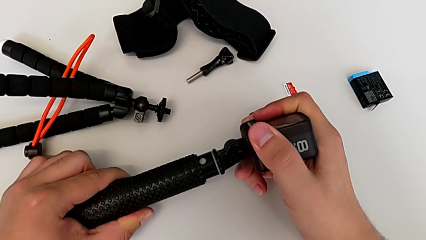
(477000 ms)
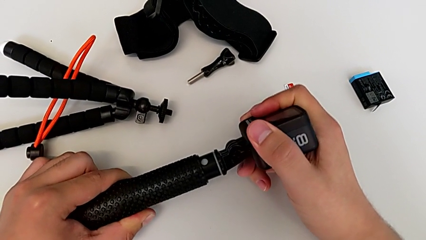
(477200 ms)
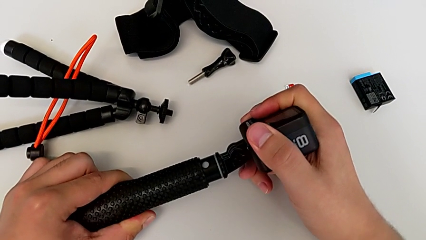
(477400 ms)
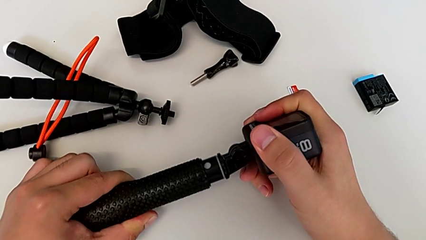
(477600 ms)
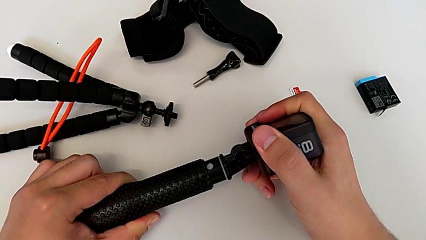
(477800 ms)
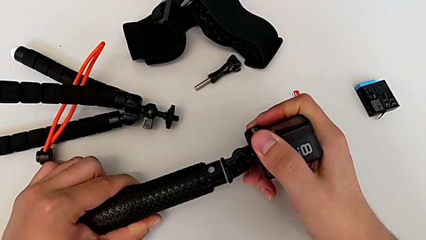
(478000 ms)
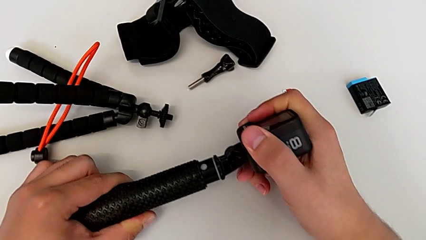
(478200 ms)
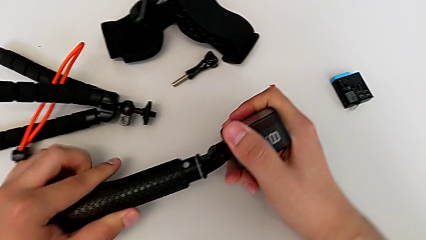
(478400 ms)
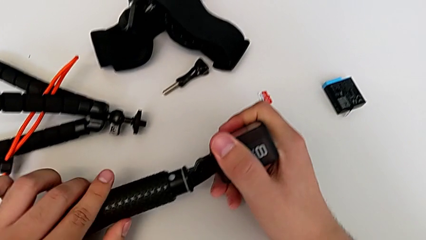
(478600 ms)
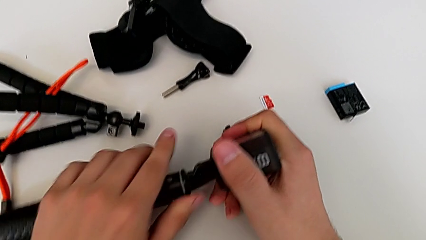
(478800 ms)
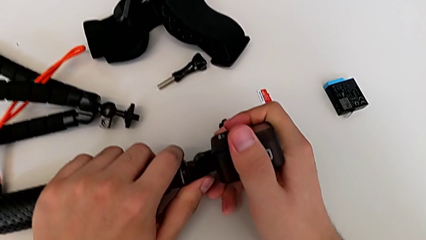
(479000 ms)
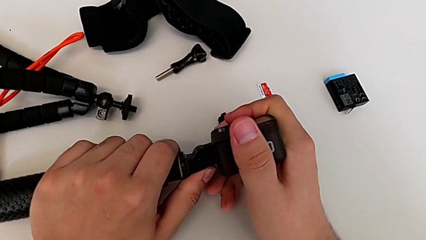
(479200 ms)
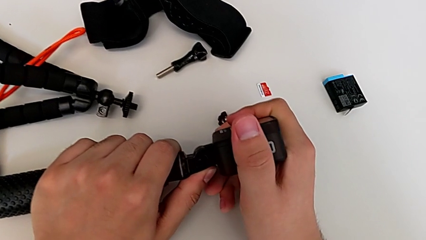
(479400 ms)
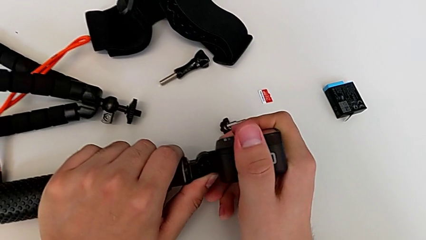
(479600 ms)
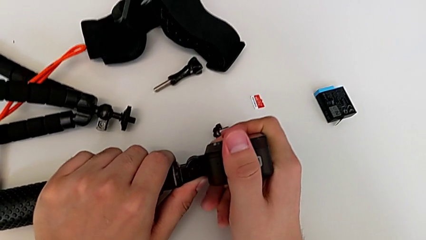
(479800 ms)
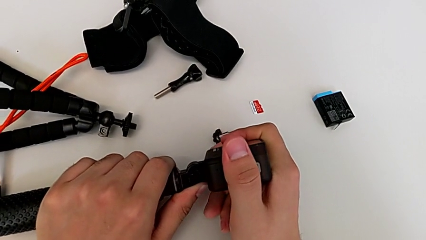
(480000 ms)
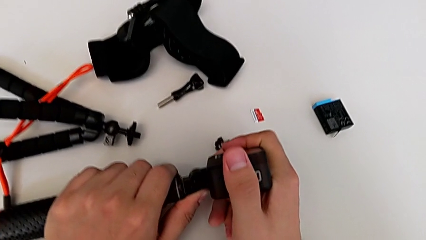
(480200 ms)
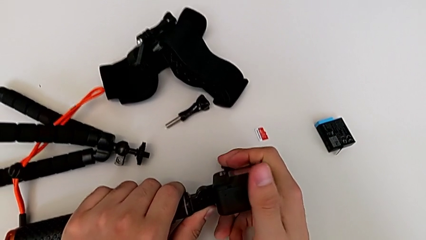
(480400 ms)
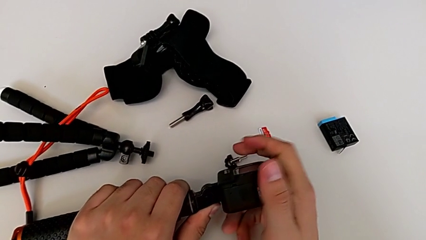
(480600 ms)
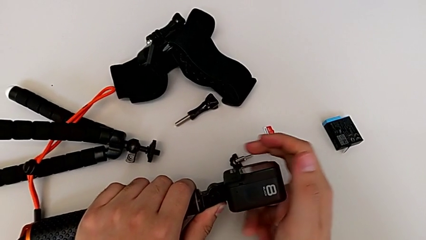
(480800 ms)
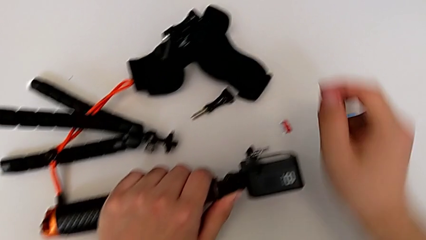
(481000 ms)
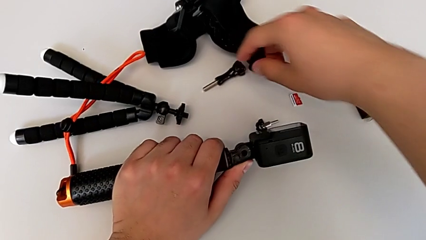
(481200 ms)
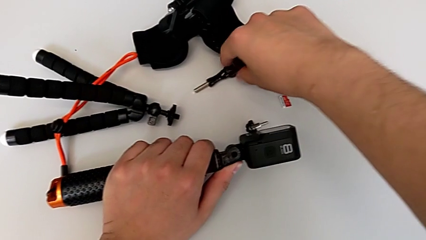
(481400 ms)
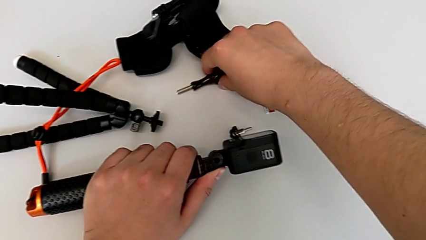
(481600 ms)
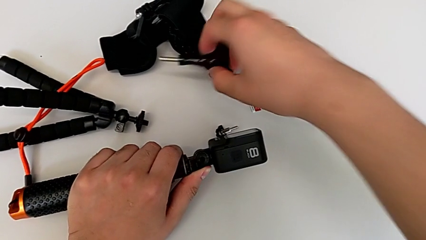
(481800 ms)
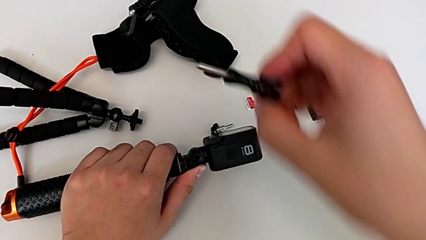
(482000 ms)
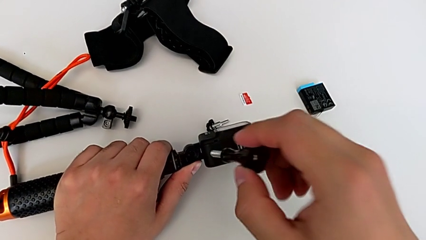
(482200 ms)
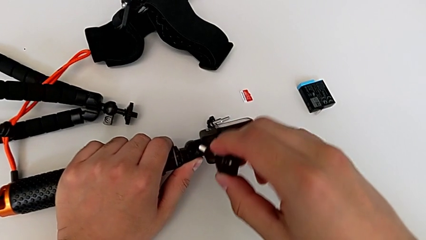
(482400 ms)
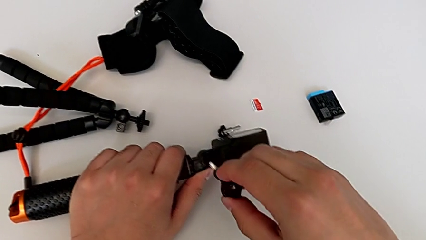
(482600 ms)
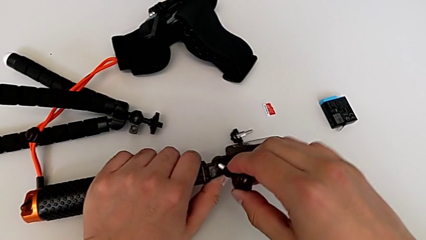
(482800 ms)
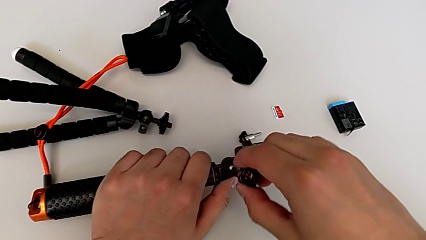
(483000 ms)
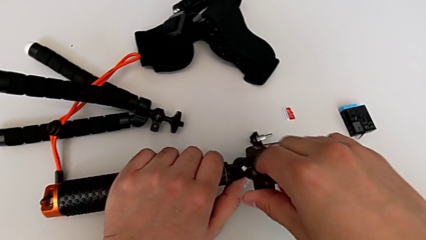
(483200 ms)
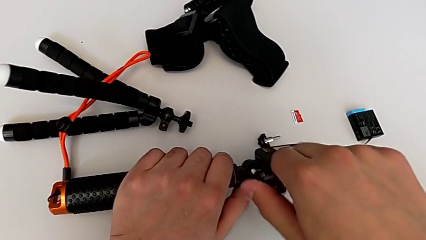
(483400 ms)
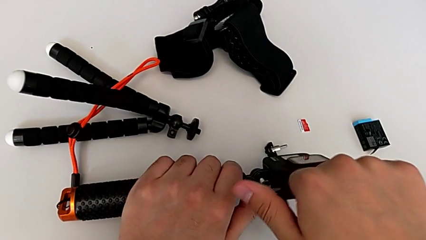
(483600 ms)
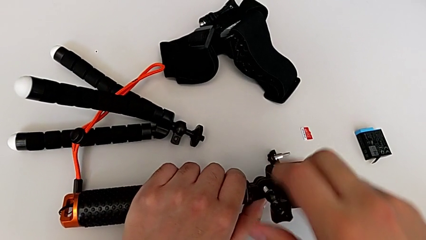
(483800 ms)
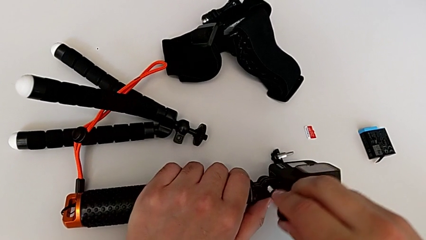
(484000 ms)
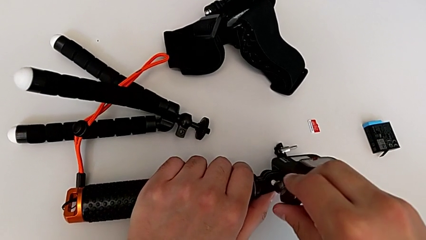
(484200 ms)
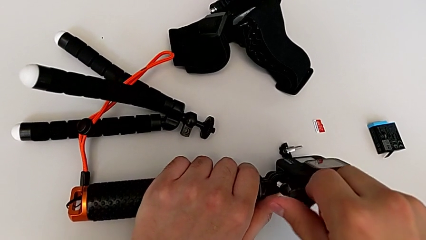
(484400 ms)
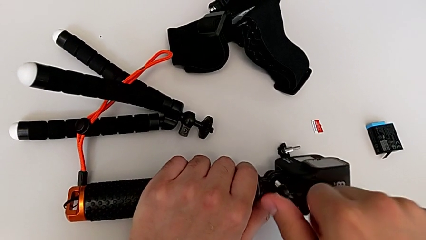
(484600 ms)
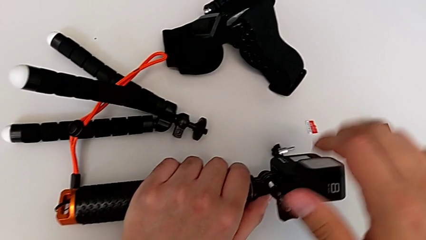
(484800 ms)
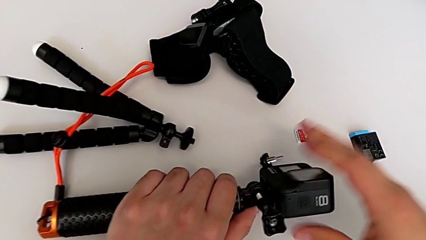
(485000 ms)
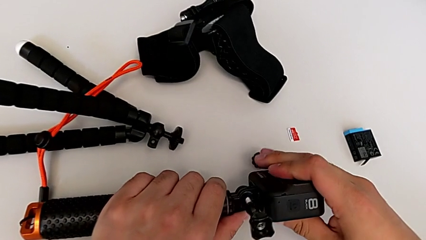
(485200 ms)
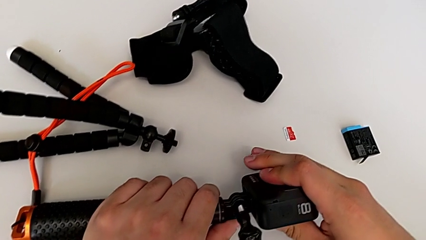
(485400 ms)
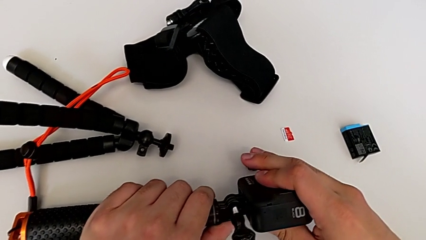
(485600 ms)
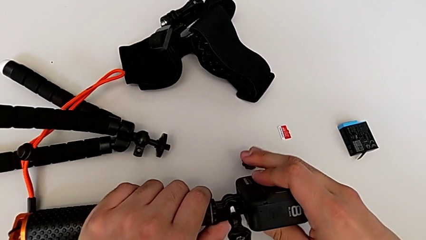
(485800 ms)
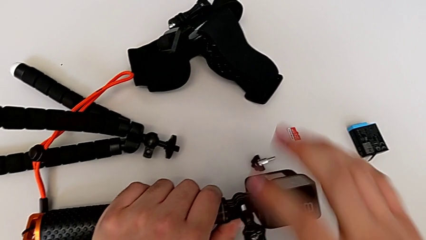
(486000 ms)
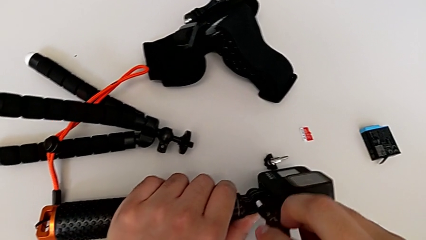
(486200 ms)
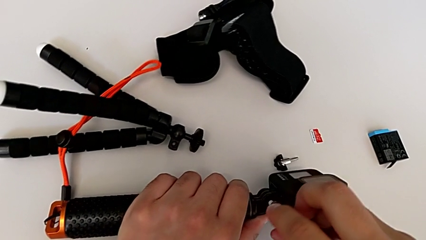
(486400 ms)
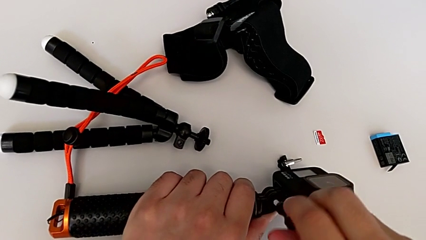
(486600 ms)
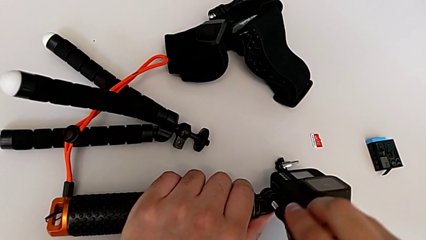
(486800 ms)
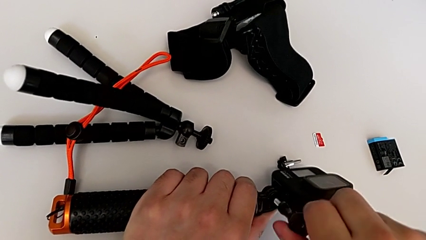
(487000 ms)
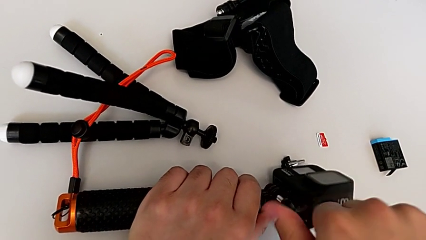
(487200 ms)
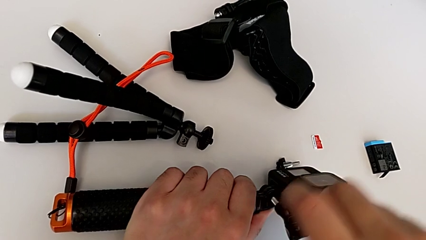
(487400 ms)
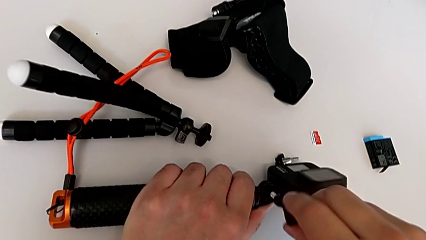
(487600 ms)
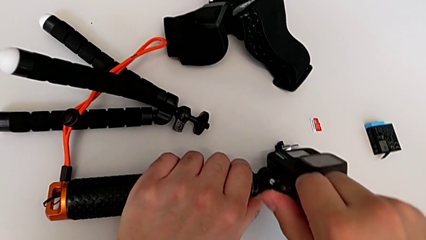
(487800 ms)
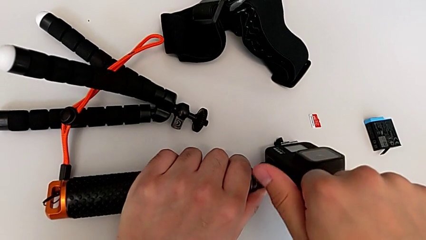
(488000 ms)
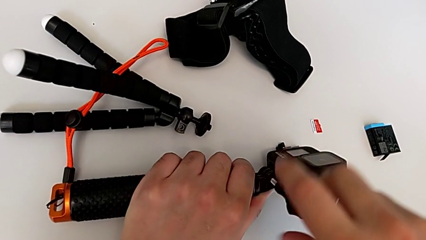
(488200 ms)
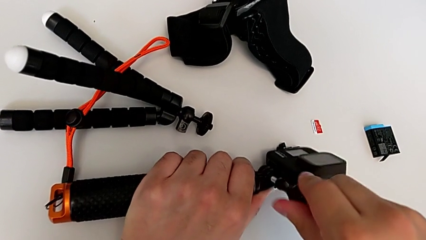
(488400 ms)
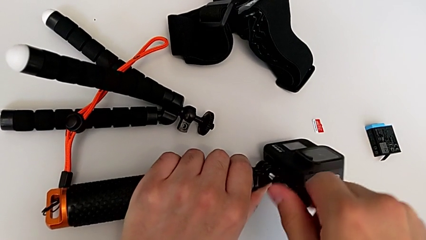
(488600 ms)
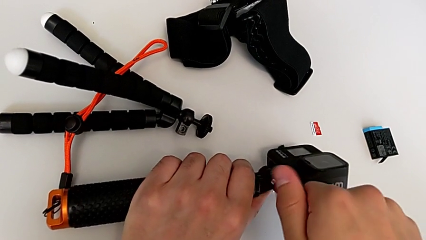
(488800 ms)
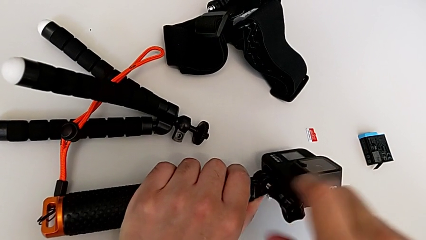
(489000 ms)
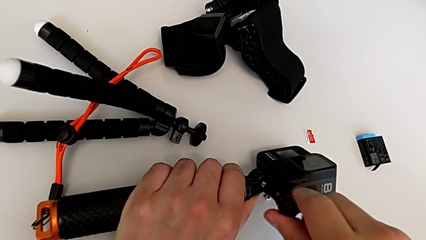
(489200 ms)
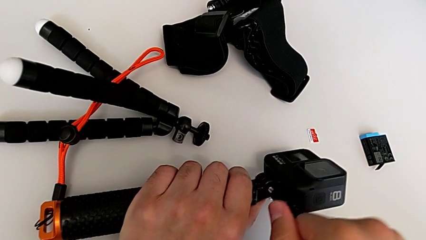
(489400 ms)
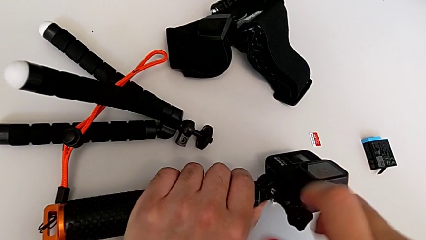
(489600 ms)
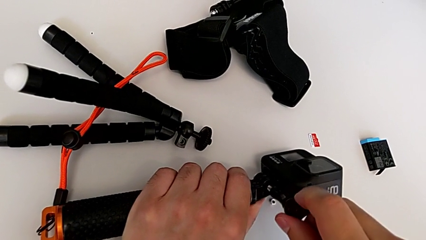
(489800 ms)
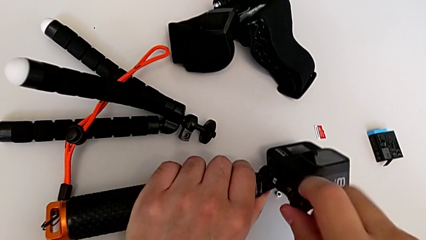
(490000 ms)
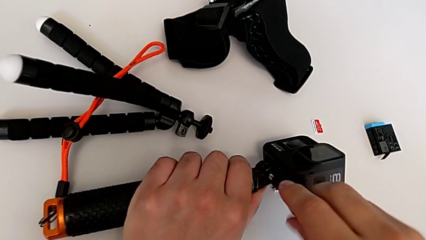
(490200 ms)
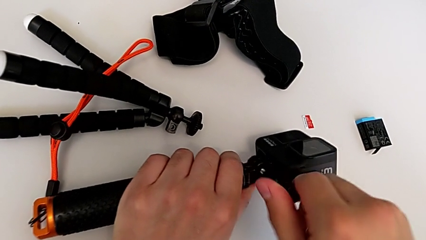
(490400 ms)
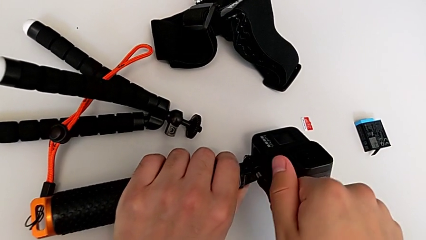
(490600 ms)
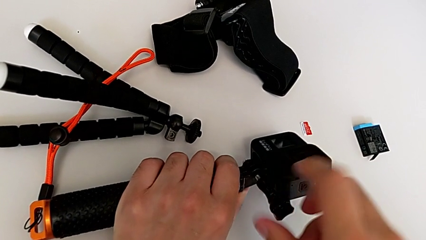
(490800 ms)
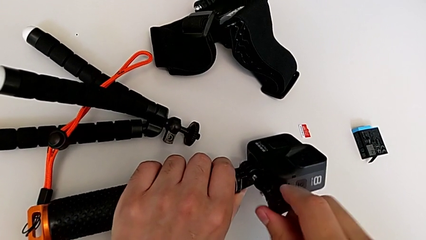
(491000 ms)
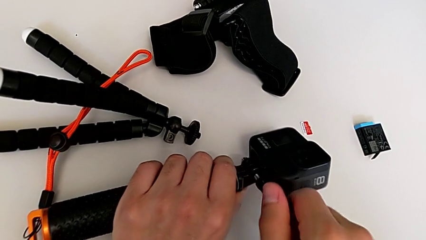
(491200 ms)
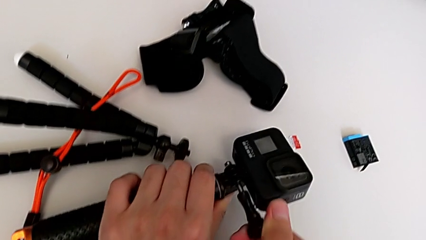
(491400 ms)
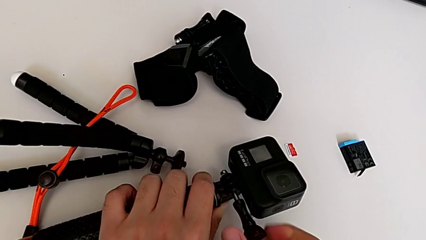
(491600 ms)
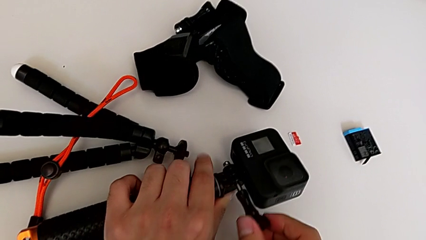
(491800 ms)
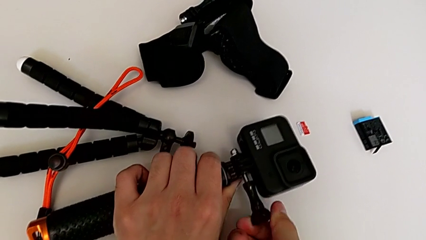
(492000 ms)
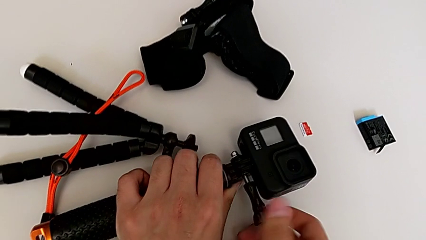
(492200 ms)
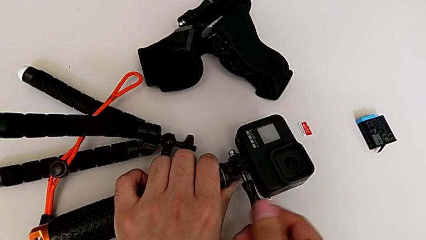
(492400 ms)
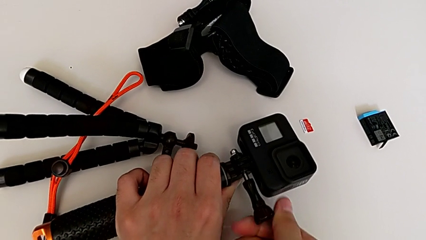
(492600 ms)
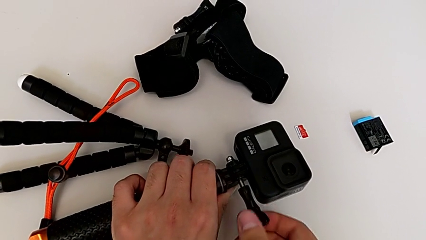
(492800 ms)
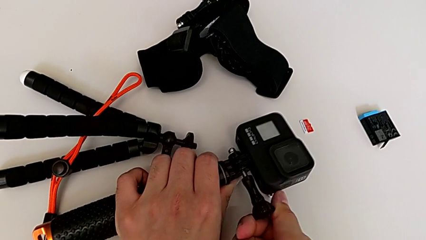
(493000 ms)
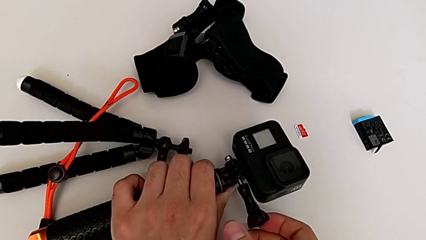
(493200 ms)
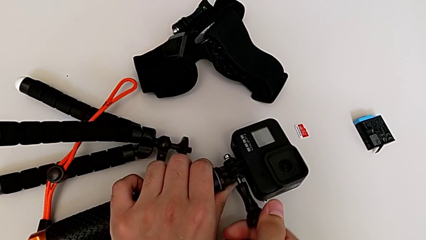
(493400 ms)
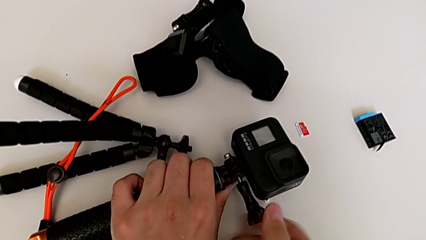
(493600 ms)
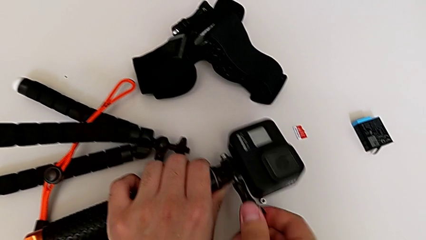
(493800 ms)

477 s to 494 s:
The camera wearer is attaching the GoPro to the handheld grip. They insert the handheld grip, grab the screw, insert it, screw it twice, hold the GoPro and begin to screw the screw.
